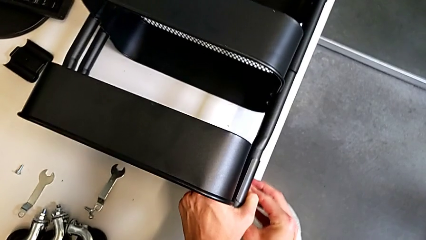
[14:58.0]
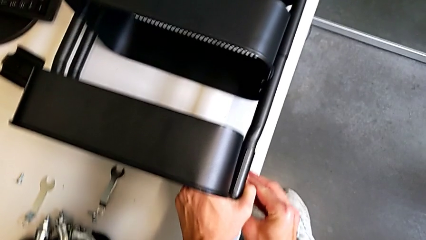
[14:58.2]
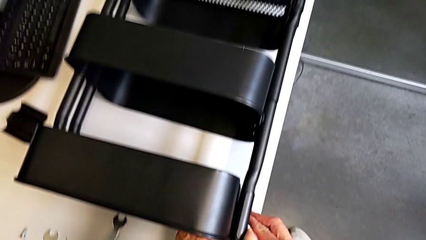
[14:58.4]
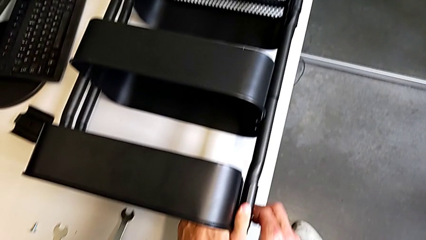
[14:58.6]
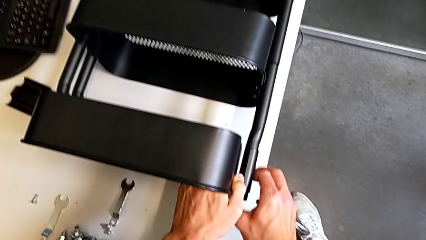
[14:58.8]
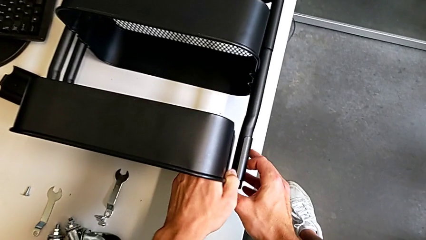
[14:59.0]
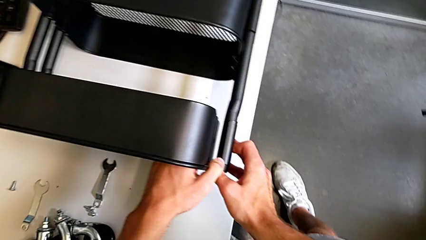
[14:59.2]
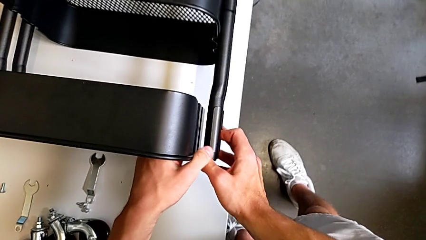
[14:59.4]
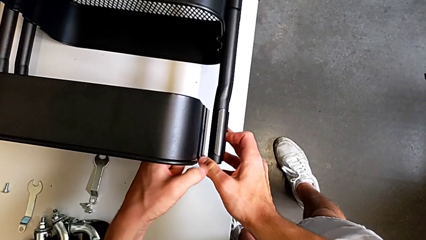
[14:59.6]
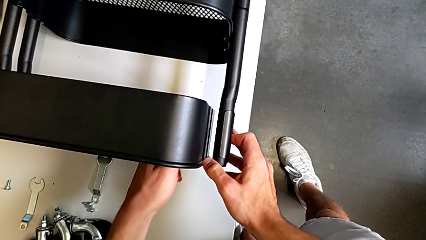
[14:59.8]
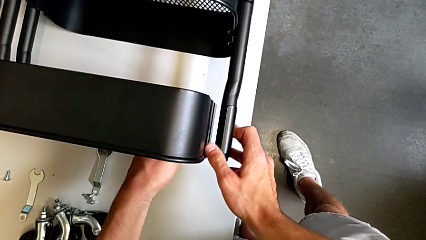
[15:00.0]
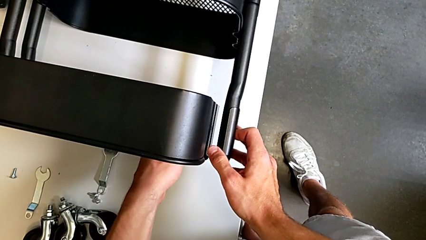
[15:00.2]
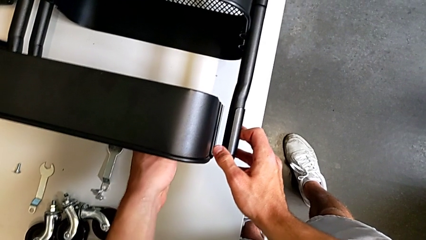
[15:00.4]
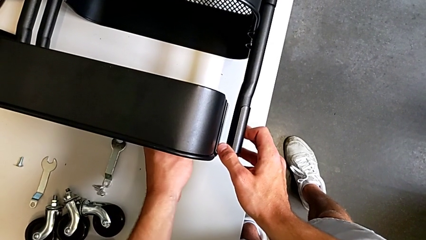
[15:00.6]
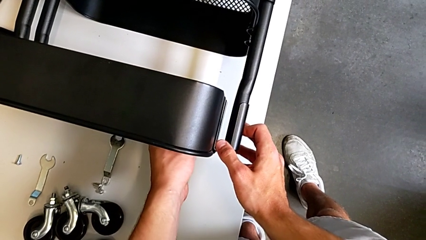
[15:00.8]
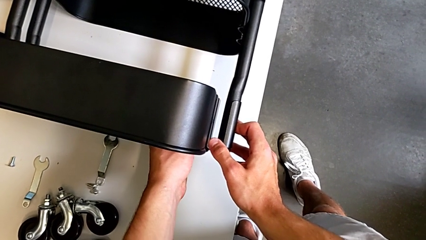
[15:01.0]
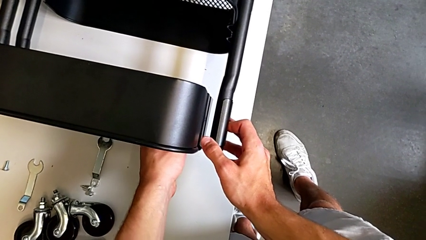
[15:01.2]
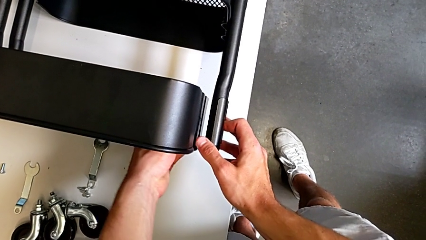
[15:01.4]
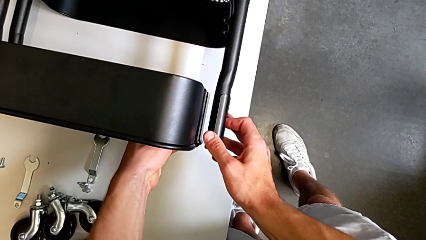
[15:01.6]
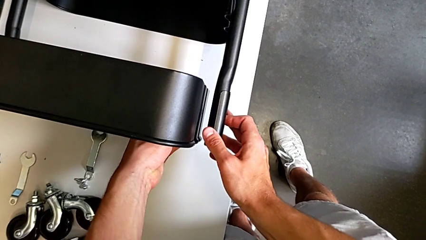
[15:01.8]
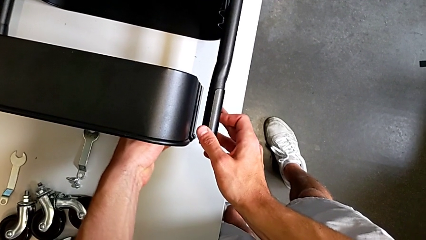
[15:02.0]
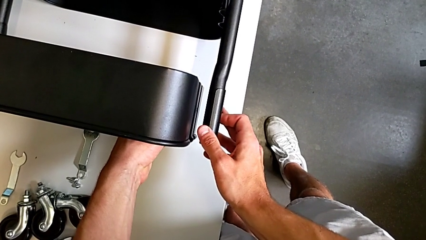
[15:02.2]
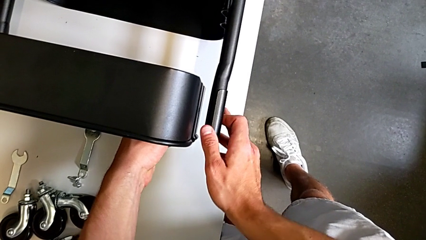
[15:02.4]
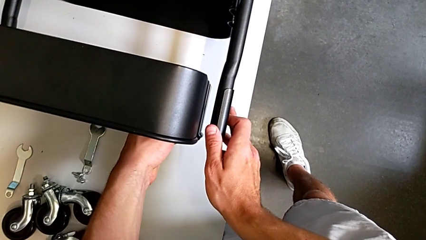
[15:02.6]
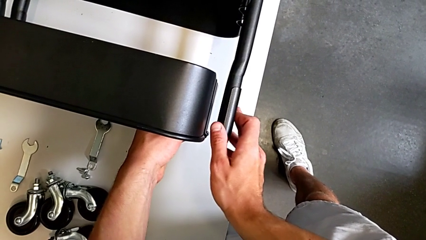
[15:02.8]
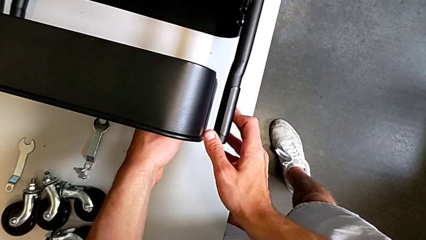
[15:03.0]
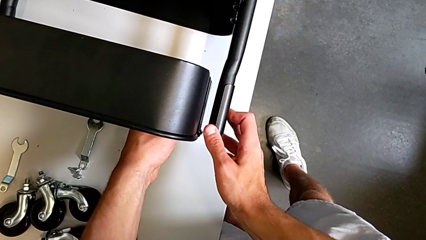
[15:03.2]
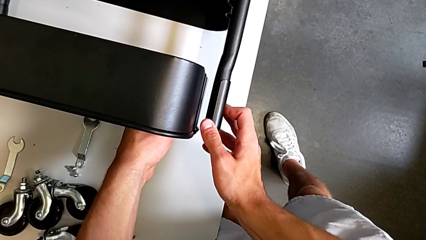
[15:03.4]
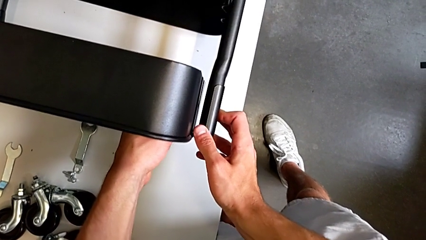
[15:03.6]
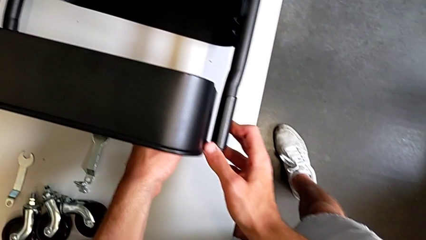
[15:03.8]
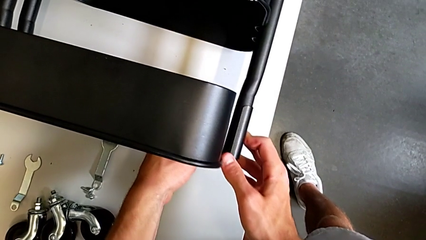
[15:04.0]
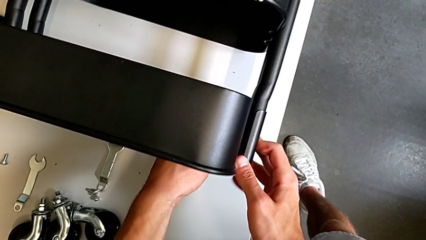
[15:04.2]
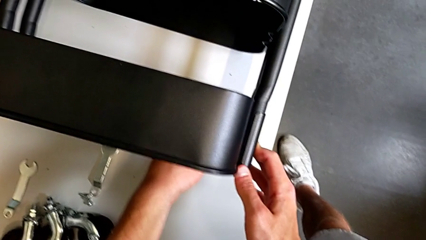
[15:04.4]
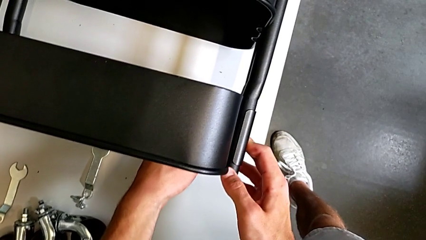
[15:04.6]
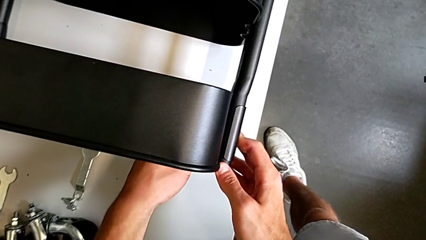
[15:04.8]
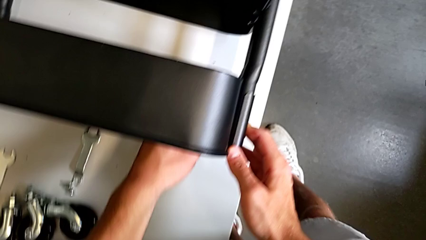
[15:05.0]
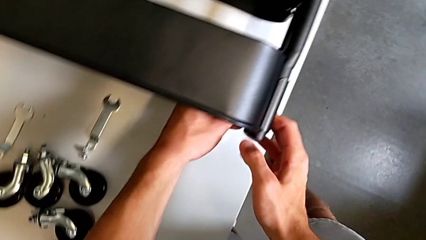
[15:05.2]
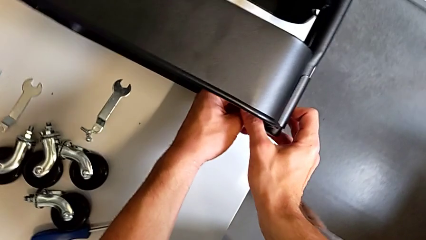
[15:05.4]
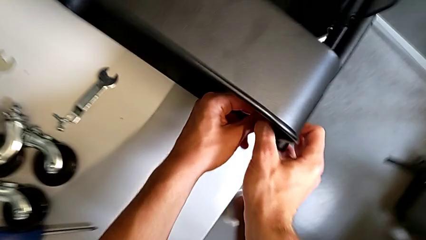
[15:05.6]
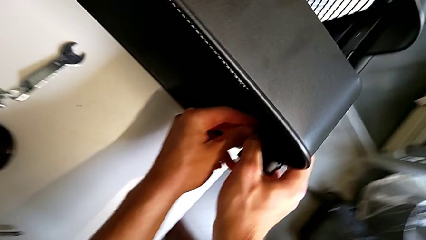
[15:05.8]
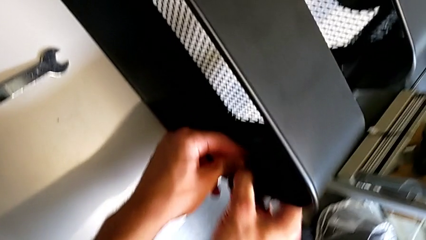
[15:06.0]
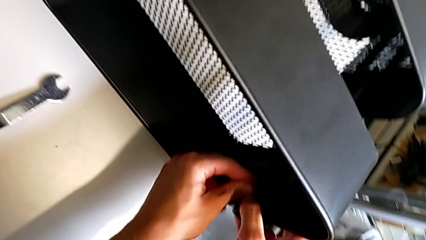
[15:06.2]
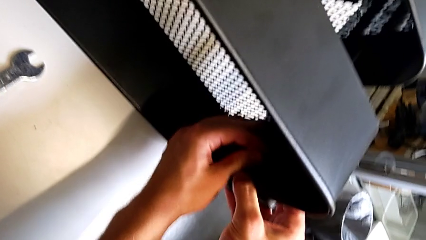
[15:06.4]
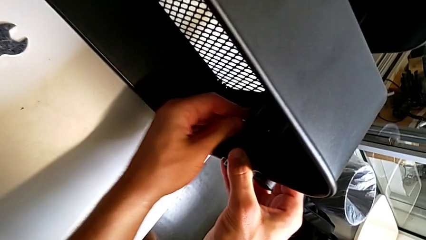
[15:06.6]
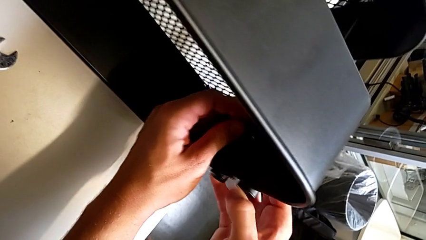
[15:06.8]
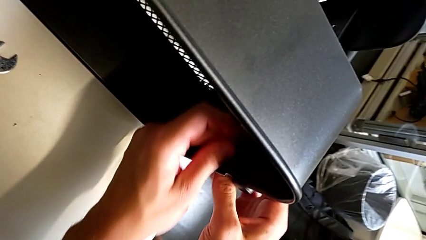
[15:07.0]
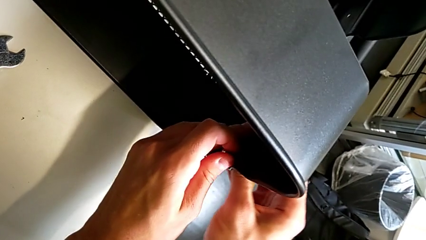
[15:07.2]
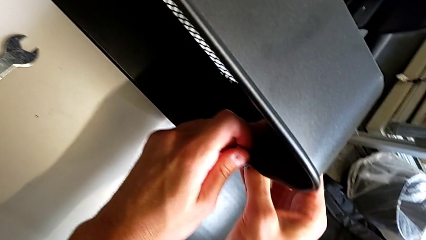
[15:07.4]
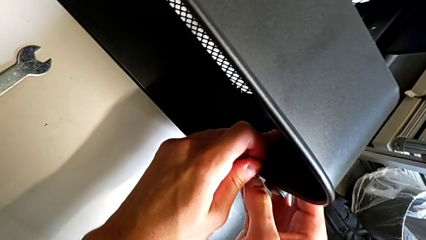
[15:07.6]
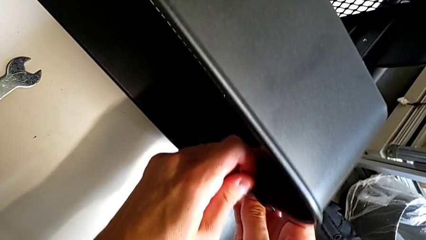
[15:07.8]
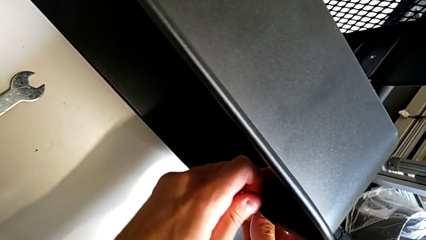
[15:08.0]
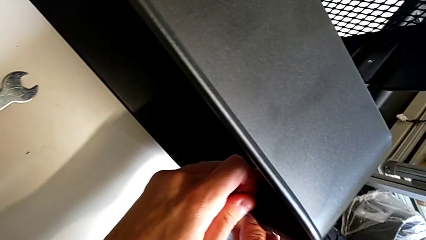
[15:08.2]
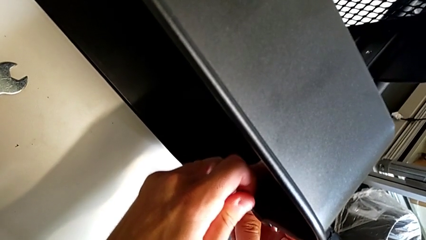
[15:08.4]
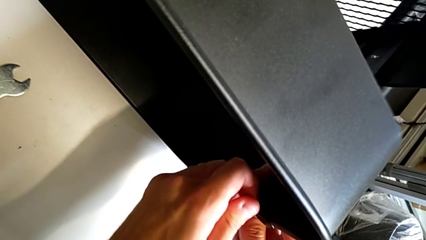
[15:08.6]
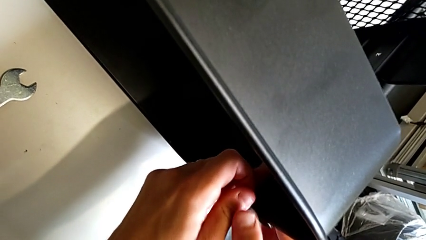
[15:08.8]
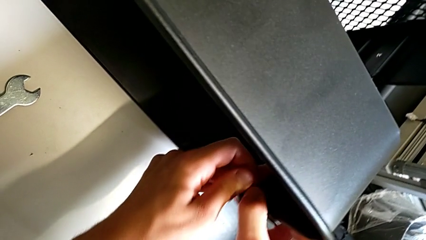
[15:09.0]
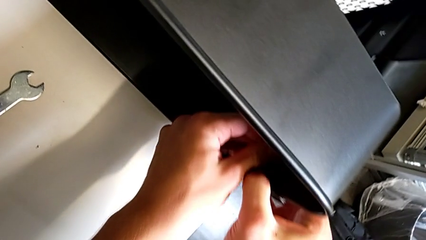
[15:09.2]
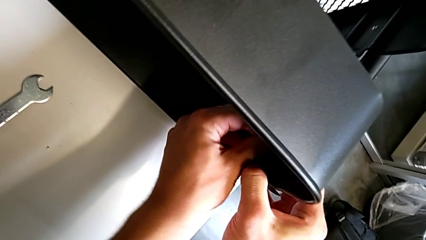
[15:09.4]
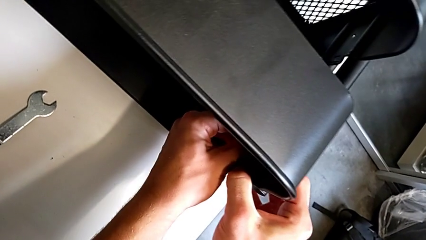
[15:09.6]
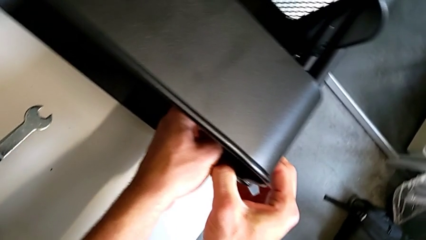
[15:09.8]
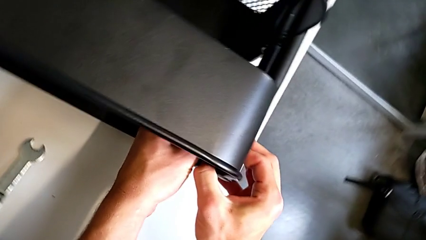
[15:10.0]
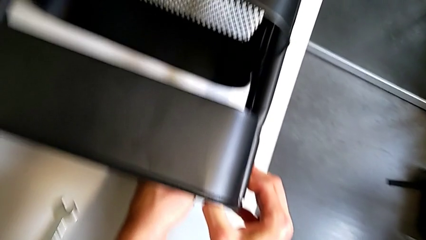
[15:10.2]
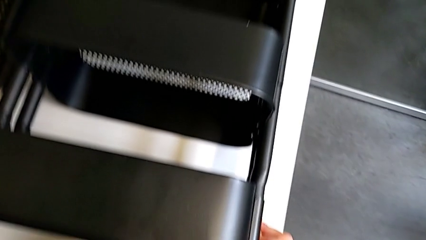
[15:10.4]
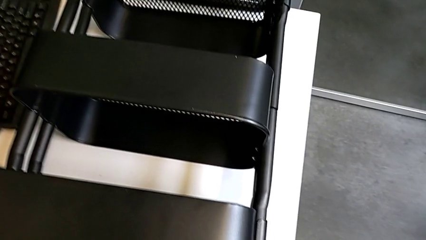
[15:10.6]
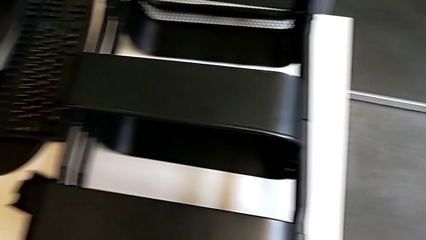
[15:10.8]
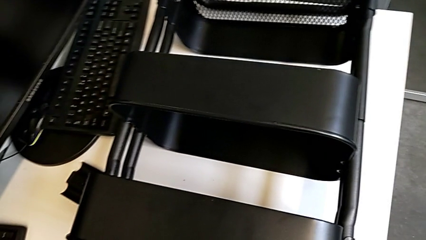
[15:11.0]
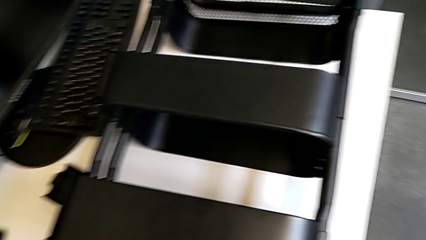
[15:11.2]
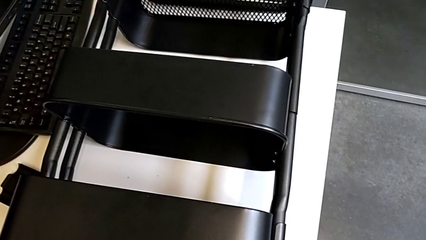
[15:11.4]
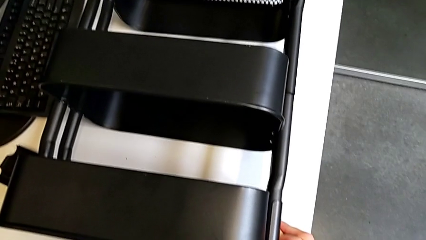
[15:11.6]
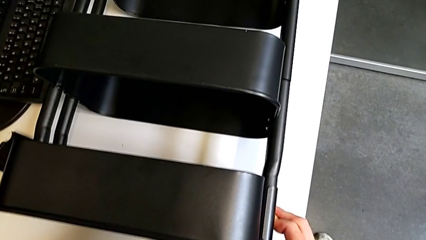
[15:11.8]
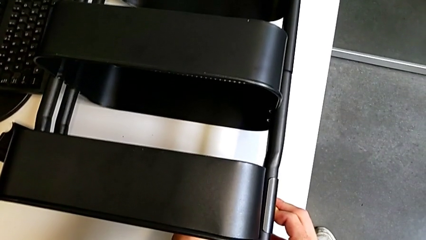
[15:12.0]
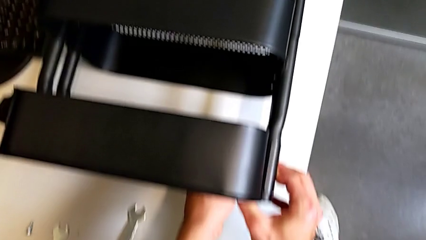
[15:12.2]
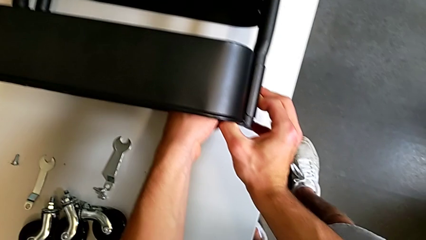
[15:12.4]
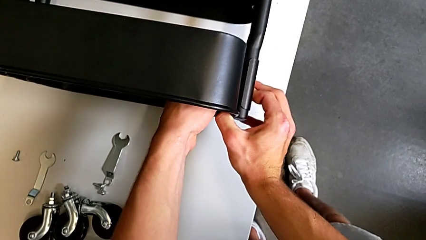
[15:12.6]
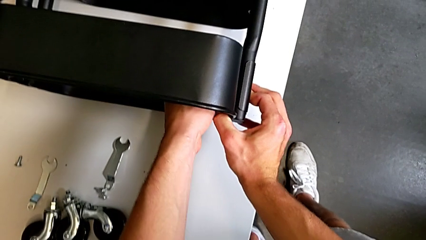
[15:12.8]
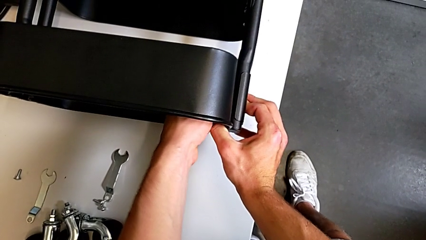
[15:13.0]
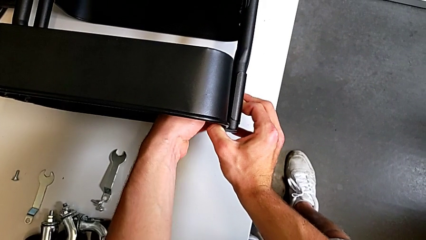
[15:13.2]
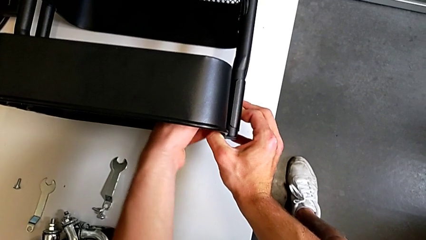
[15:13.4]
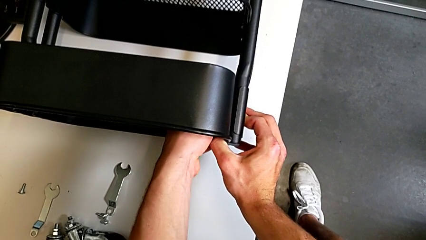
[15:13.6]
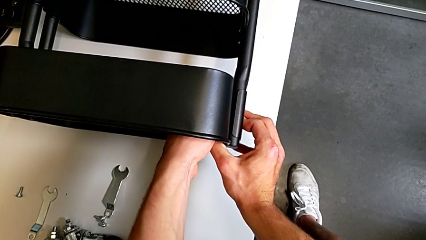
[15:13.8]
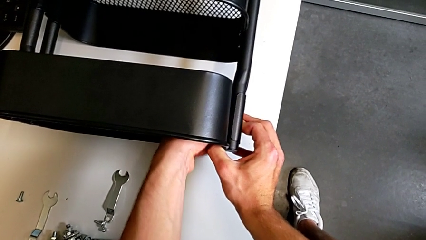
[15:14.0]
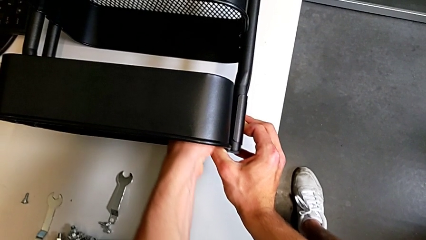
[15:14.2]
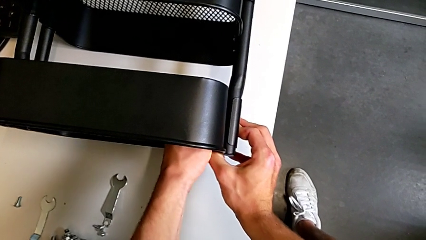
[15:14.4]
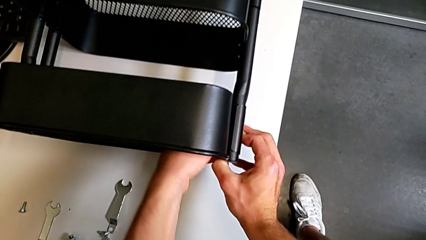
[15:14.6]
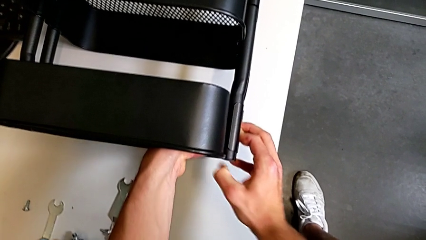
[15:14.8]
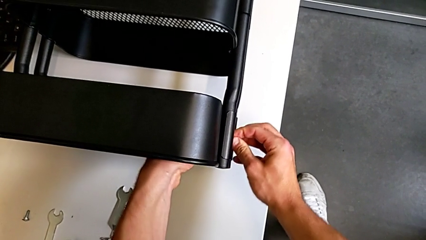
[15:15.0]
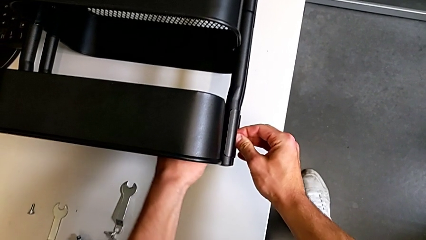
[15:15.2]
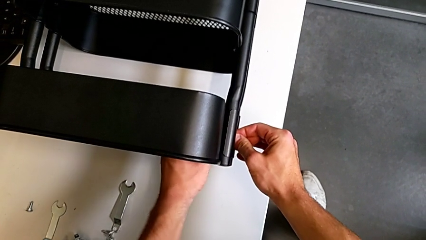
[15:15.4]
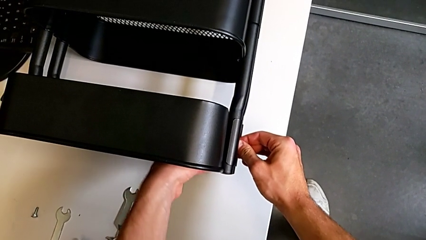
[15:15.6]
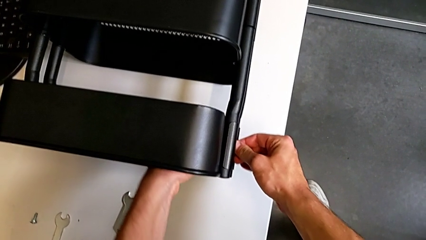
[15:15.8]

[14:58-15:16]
The camera wearer is screwing the top tray of the furniture. They align the grid tray, insert the hex nut and screw it.
